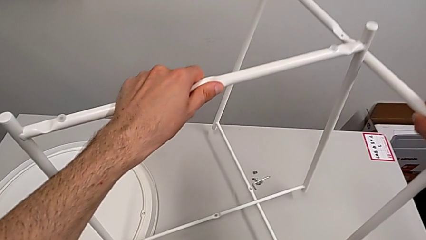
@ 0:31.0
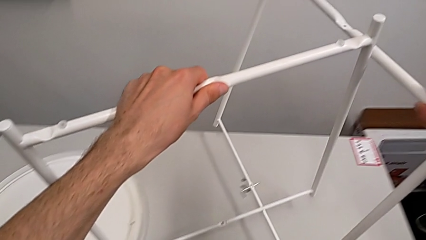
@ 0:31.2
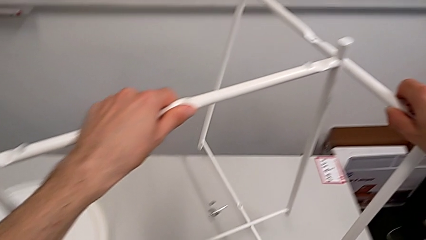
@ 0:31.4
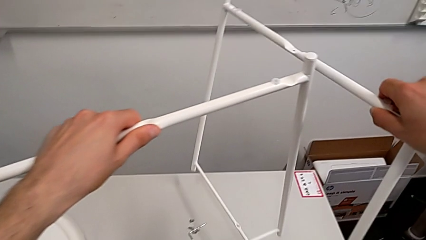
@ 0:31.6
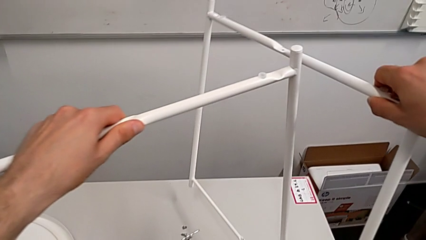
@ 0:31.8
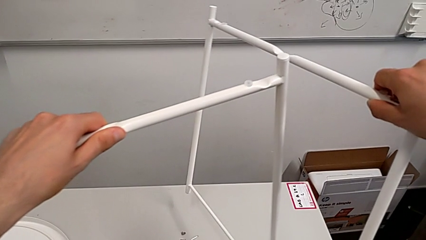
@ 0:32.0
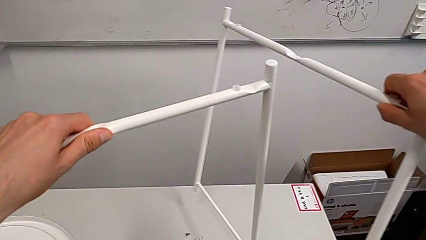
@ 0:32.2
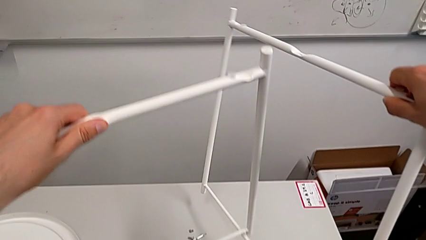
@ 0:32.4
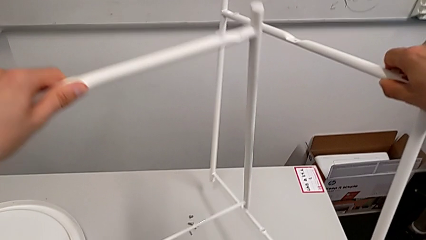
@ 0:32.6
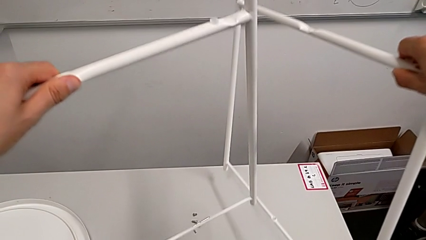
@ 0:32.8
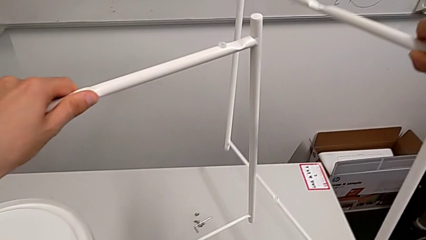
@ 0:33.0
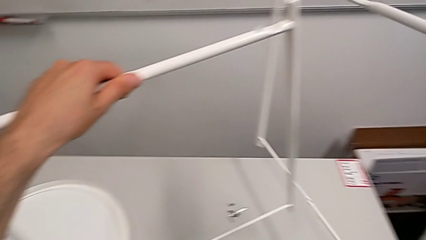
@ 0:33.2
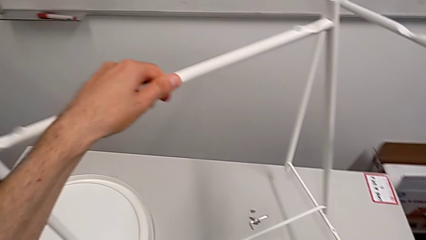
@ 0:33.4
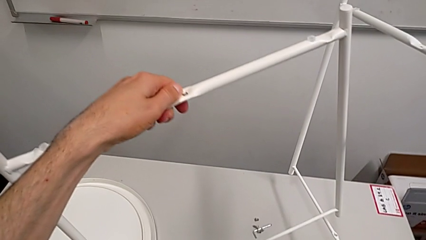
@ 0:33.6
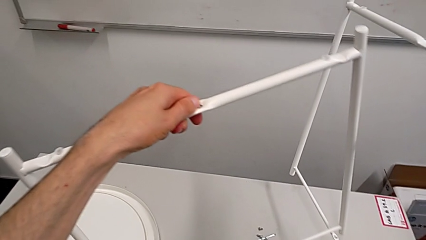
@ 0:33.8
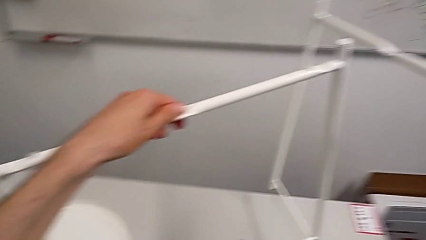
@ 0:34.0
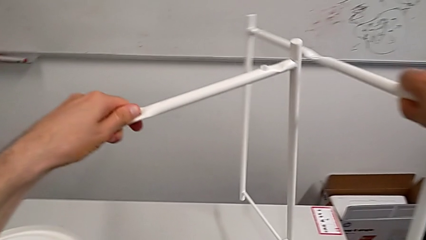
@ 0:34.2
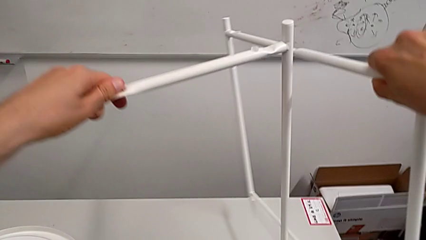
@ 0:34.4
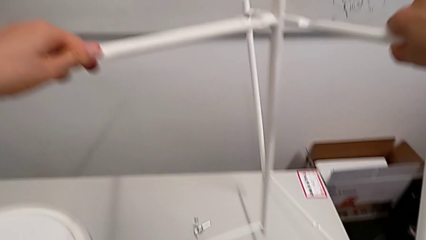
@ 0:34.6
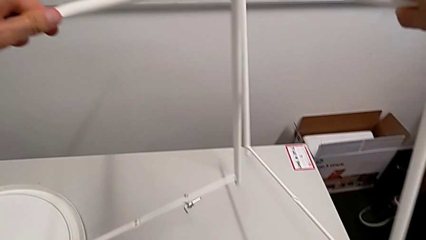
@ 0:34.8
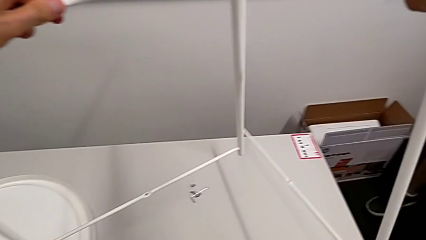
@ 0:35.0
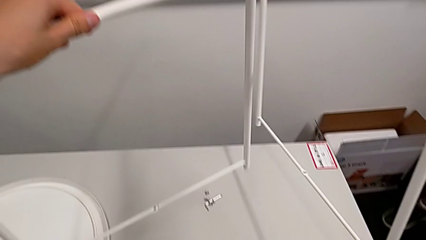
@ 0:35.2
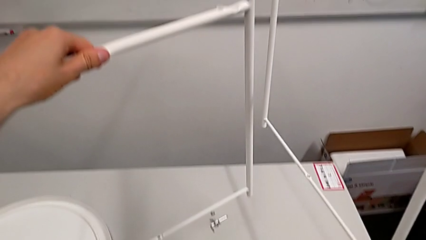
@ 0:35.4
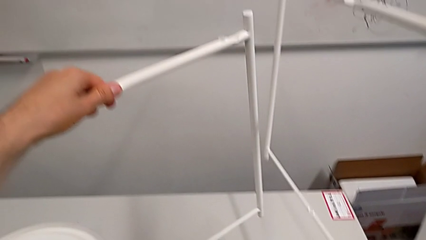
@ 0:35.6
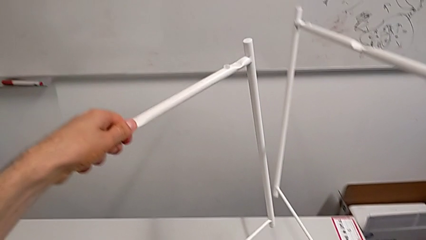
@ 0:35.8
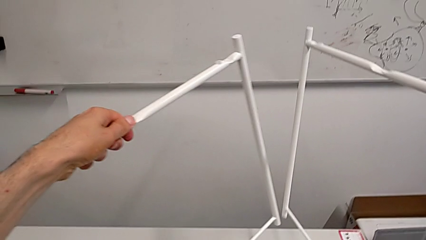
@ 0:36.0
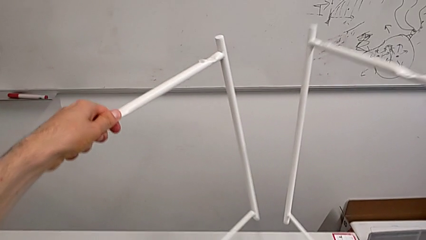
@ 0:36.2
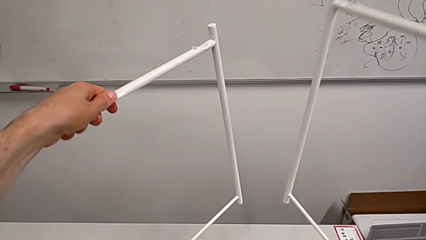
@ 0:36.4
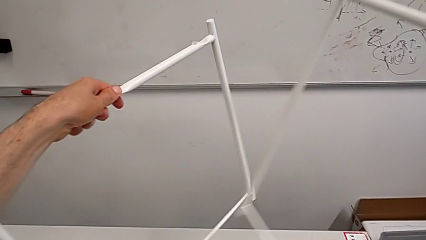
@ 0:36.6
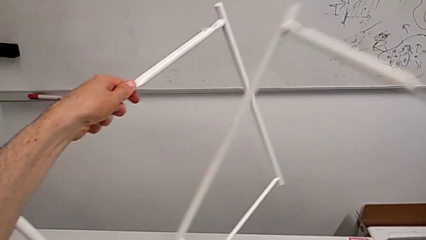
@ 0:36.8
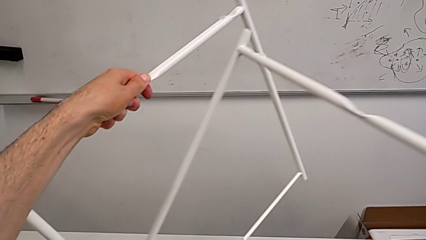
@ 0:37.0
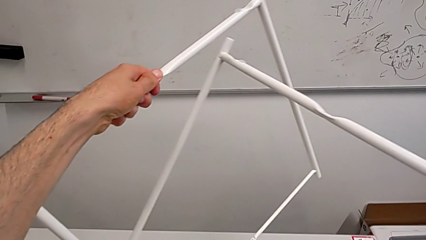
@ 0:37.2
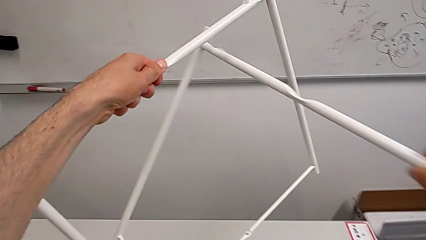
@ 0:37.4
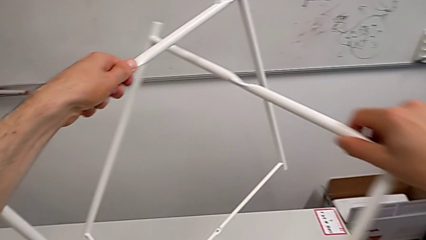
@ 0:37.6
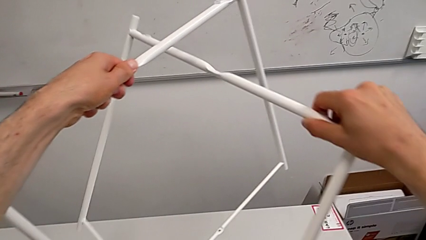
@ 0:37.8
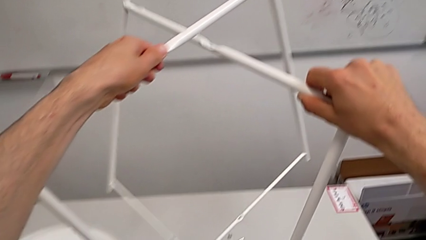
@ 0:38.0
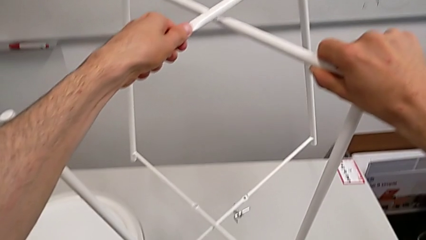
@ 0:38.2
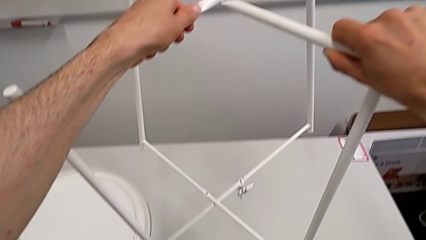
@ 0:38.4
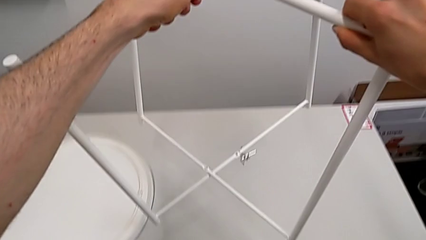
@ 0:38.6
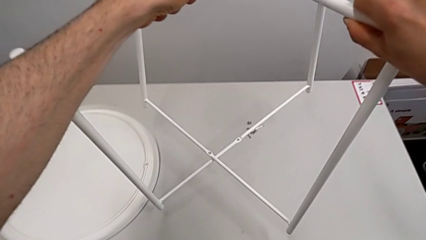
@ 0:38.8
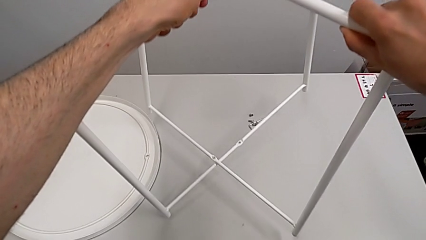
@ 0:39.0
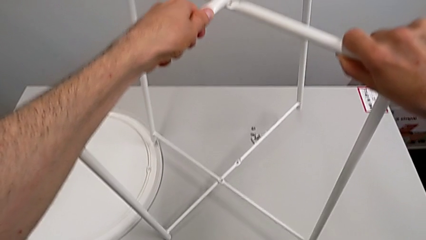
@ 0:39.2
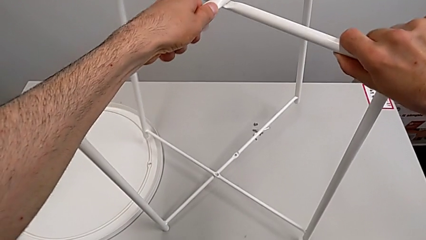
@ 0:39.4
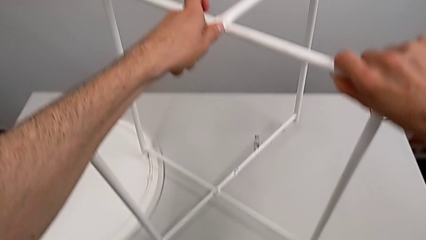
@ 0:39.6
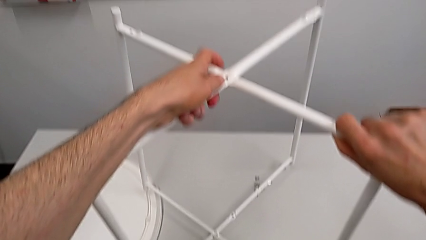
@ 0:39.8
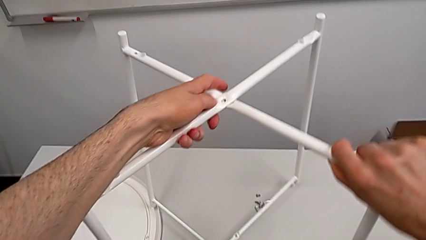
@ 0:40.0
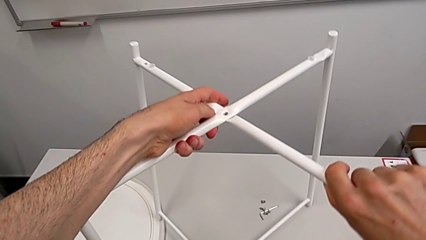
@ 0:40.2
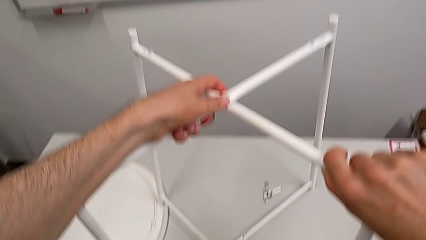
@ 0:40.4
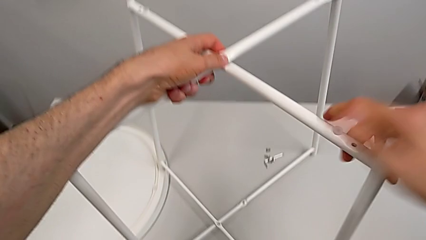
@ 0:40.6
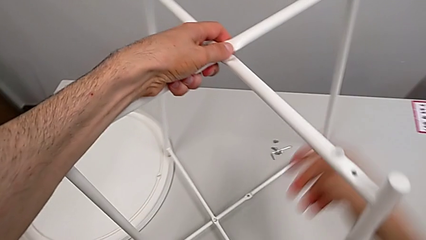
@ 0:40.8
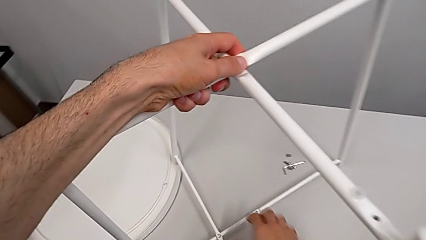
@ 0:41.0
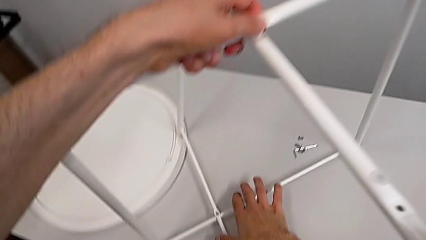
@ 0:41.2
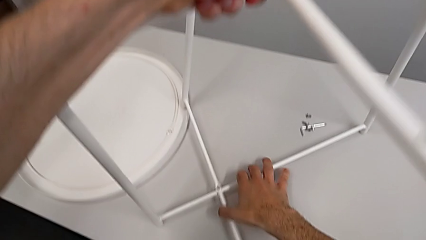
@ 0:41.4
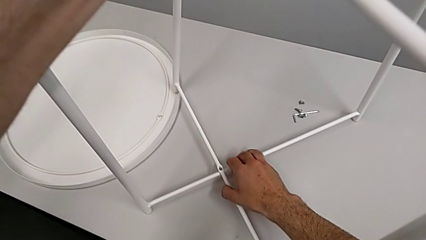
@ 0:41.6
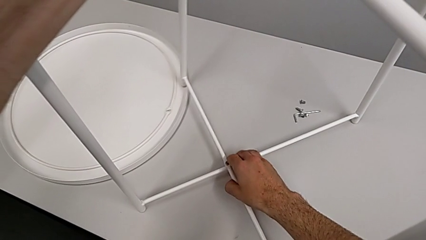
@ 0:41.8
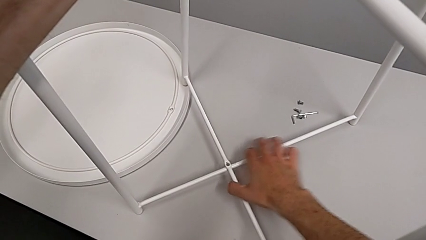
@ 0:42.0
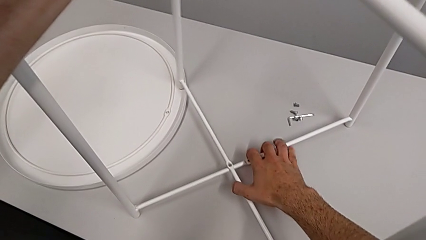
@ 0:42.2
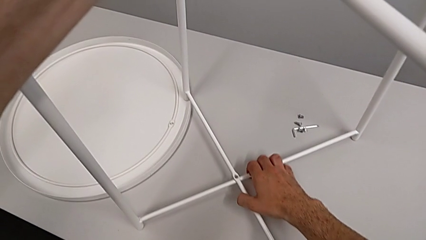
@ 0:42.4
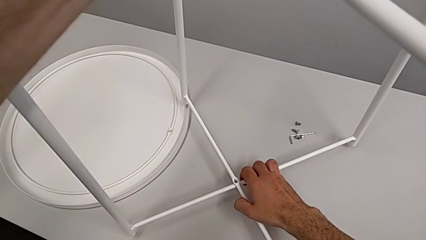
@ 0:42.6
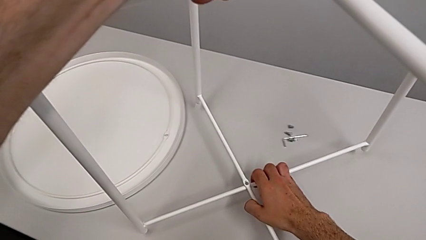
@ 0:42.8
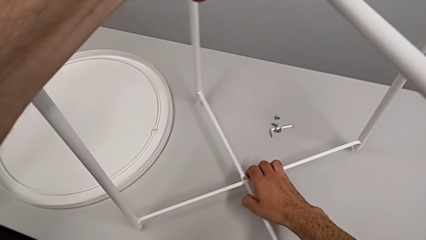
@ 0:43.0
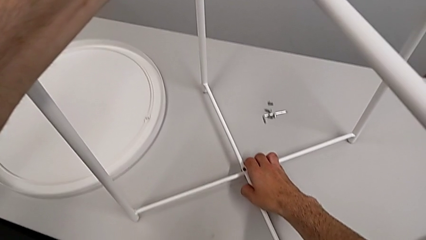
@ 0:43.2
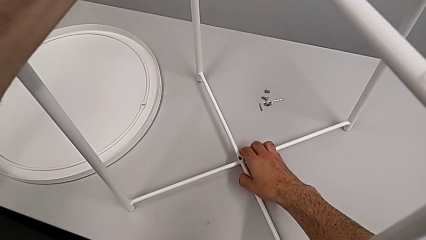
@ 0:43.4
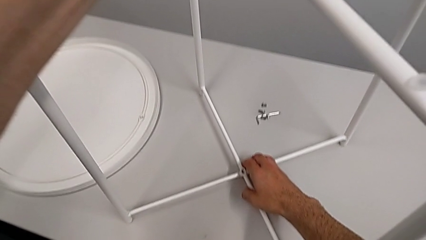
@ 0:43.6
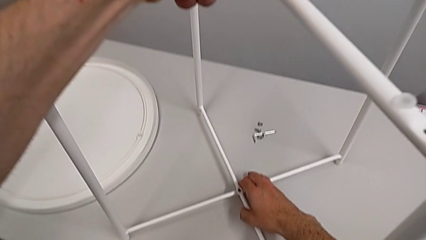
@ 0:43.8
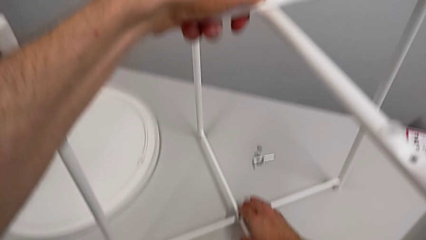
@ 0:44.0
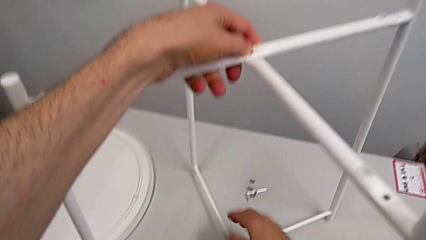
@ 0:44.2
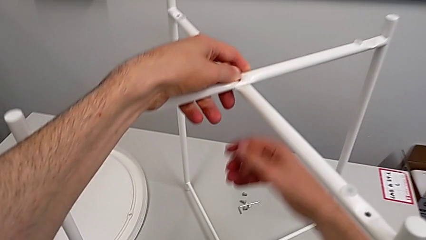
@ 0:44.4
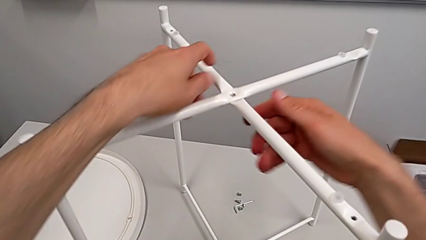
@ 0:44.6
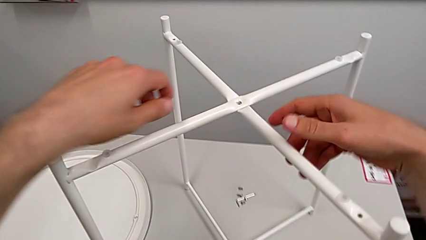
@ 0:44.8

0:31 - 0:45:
The camera wearer is assembling the legs of the table. They inspect the leg, align it, place it and align it.

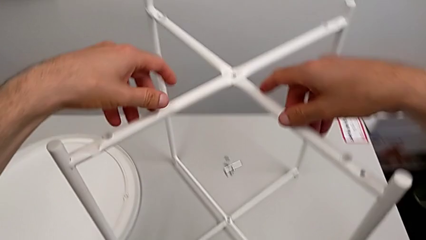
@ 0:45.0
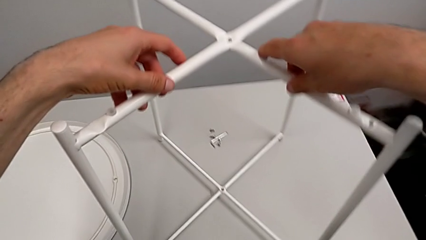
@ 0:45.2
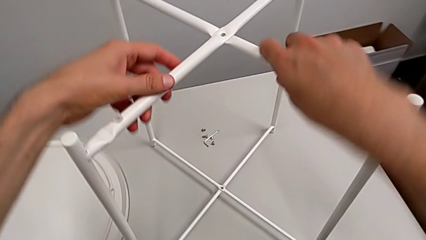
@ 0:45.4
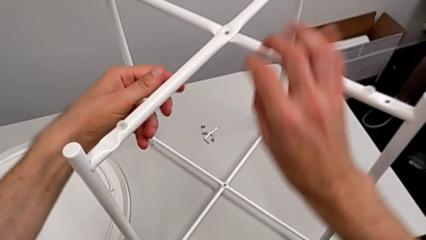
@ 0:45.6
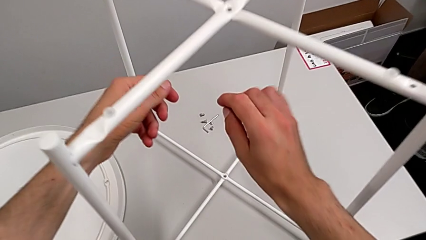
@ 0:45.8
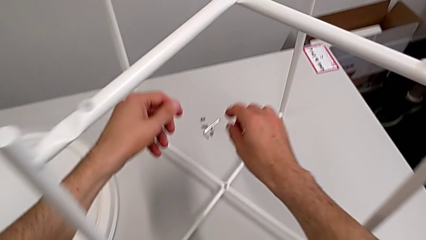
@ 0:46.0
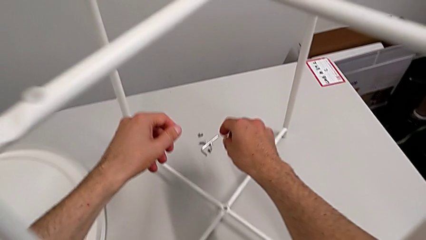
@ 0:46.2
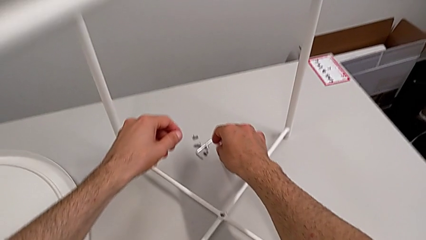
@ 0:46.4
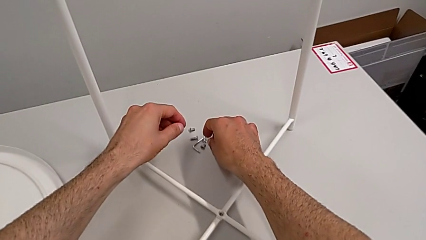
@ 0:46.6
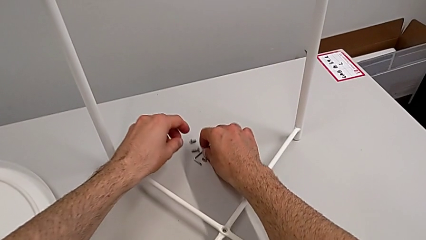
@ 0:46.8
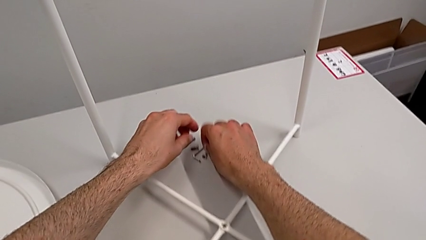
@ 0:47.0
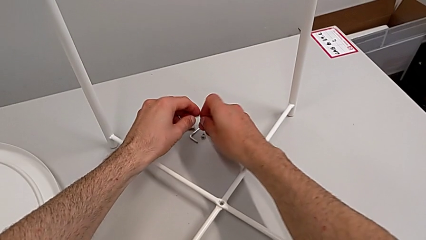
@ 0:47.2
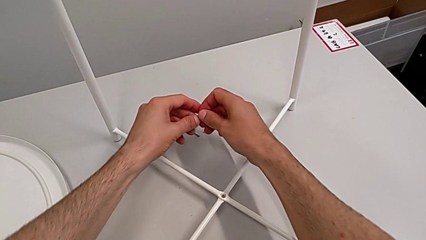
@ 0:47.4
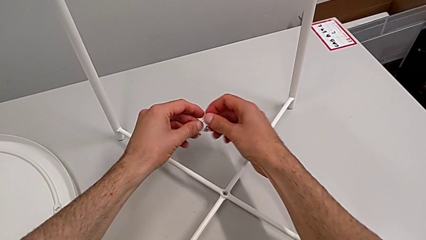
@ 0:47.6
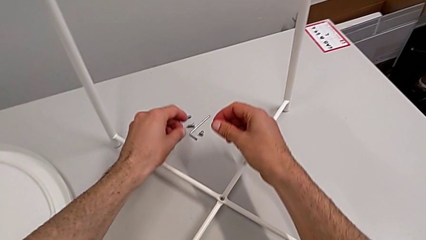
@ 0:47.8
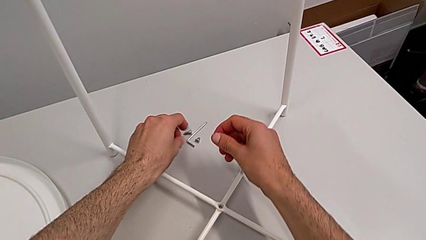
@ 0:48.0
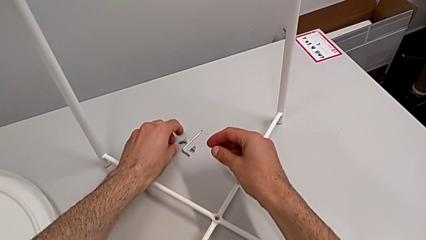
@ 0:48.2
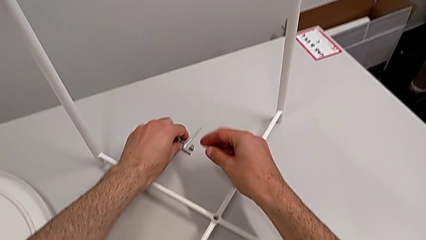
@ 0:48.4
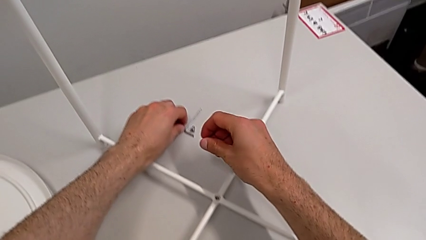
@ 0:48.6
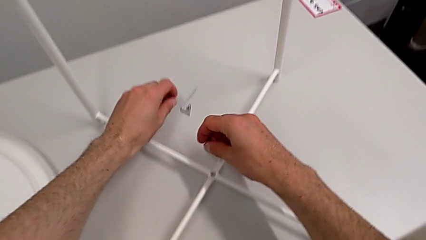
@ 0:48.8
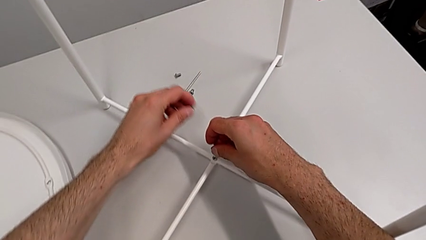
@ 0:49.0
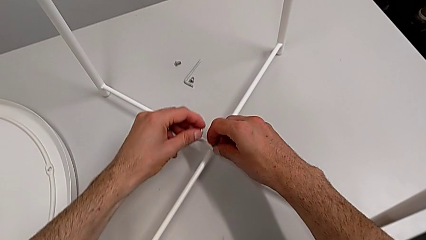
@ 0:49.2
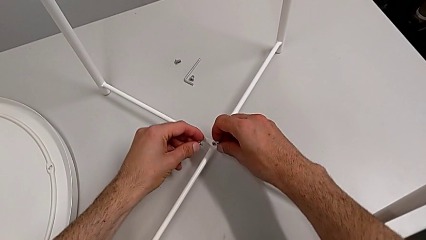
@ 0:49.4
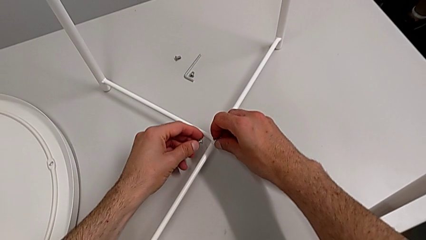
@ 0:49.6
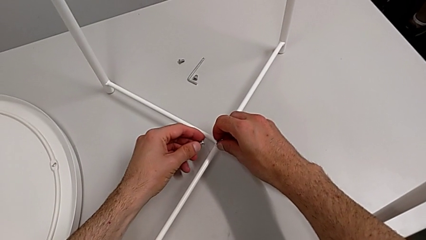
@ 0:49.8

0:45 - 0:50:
The camera wearer is assembling the top screw. They approach the hex socket head, grab it and wrongly insert it.
